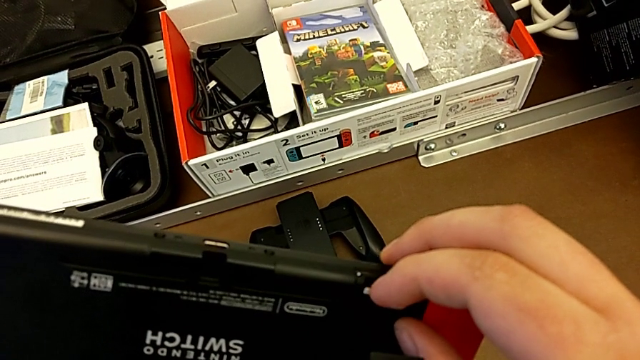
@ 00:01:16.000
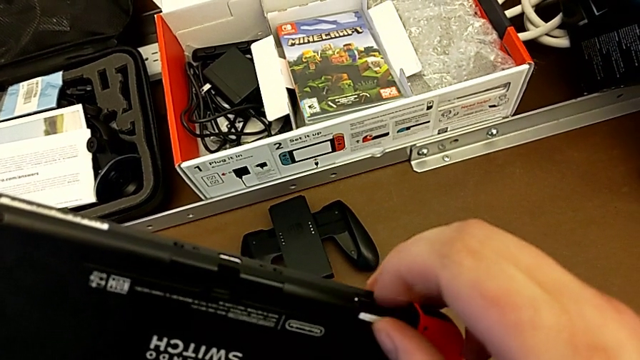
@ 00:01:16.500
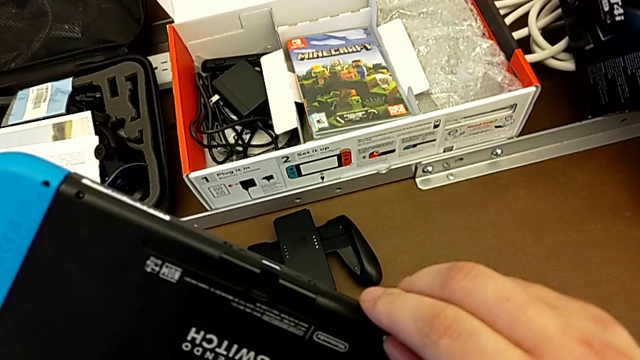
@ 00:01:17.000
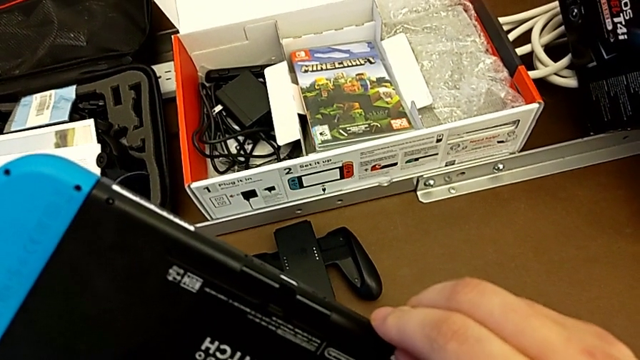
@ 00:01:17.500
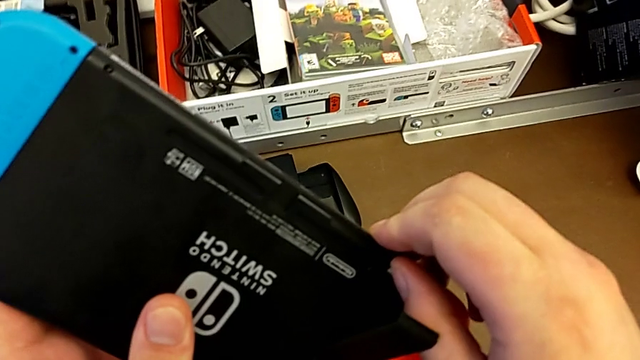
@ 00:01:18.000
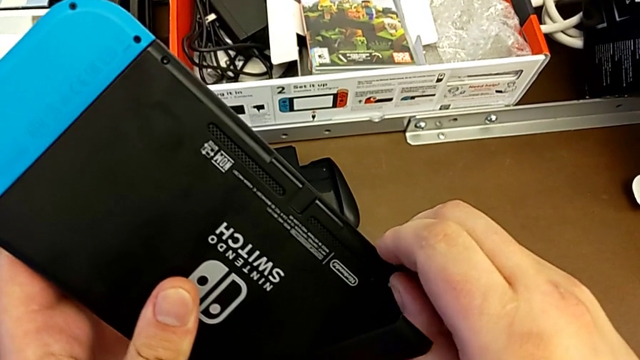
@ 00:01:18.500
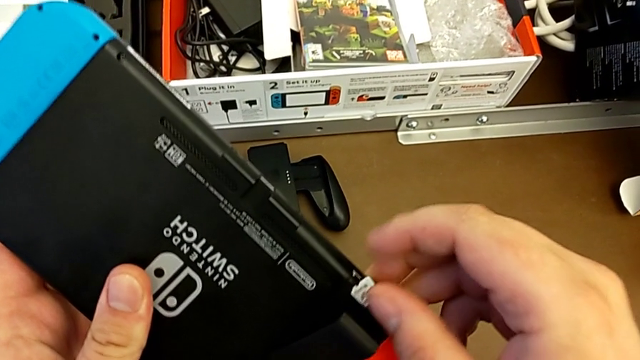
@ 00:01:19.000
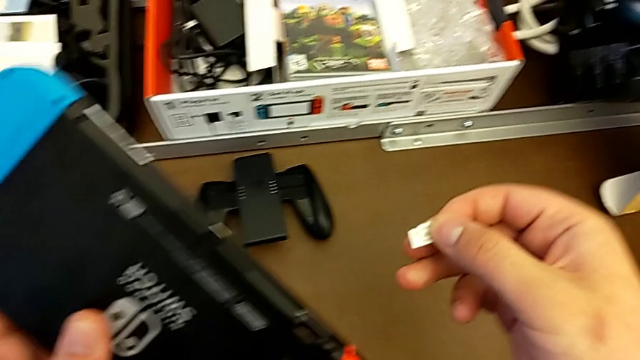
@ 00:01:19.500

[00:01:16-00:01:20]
The camera wearer is changing the SD card from the Nintendo Switch. They push the SD card and withdraw it.

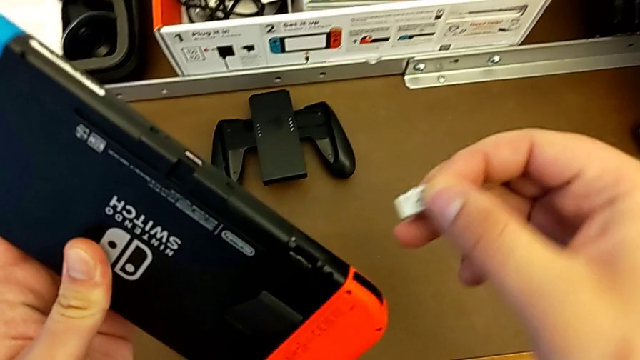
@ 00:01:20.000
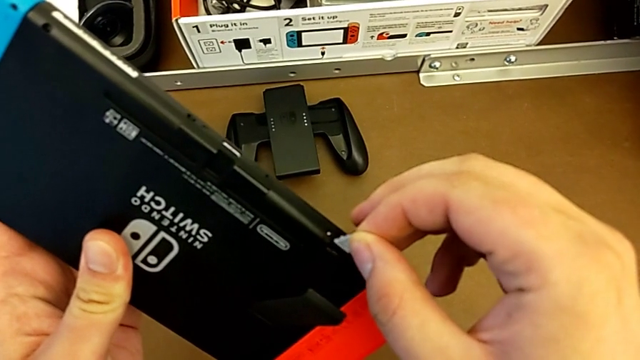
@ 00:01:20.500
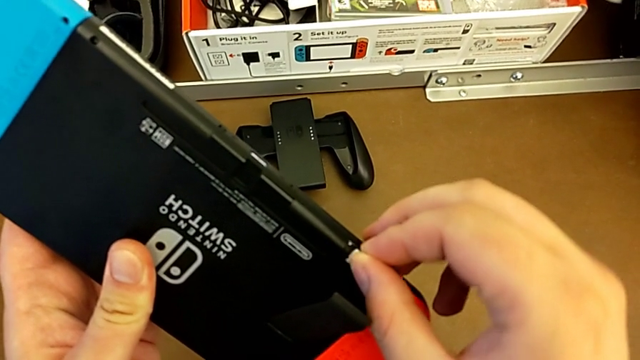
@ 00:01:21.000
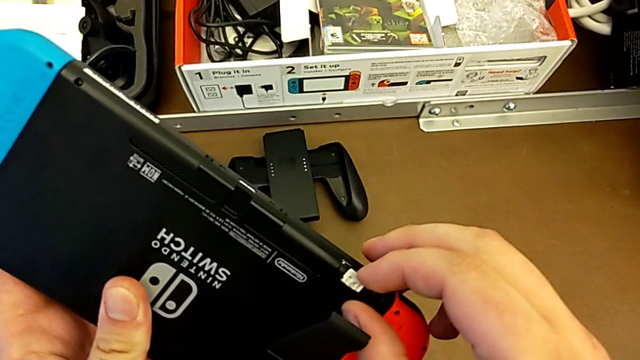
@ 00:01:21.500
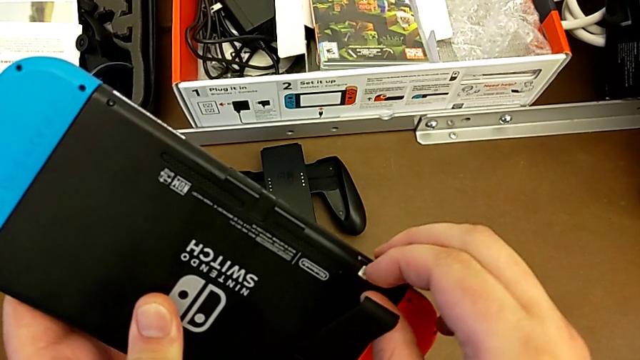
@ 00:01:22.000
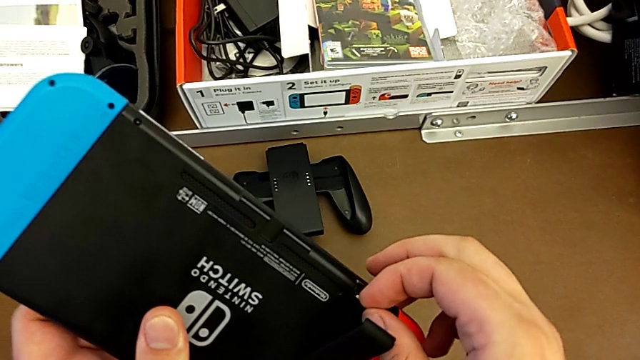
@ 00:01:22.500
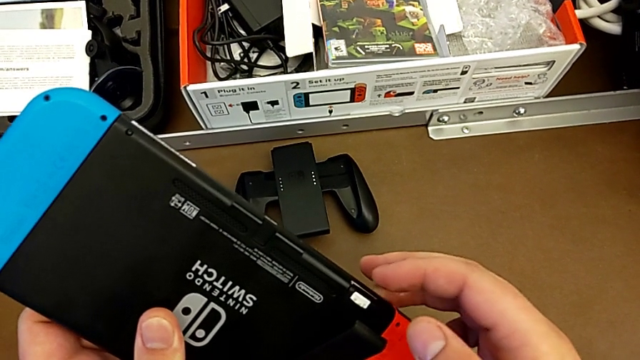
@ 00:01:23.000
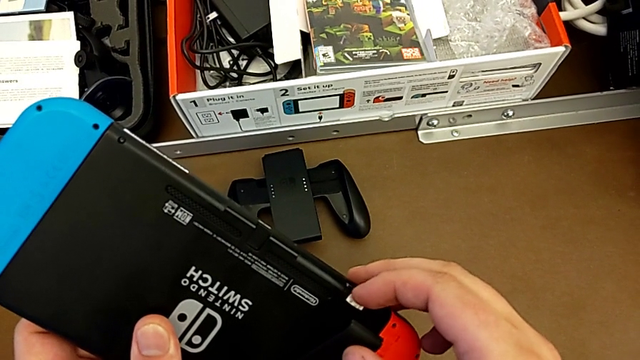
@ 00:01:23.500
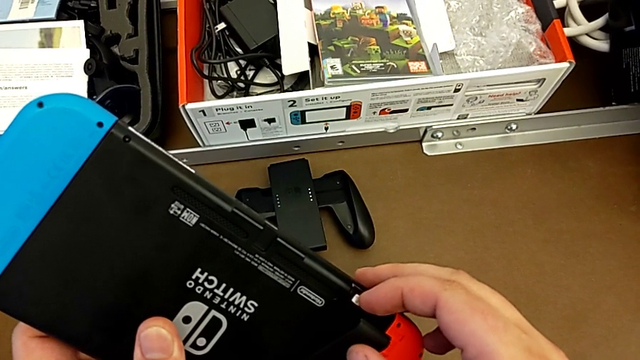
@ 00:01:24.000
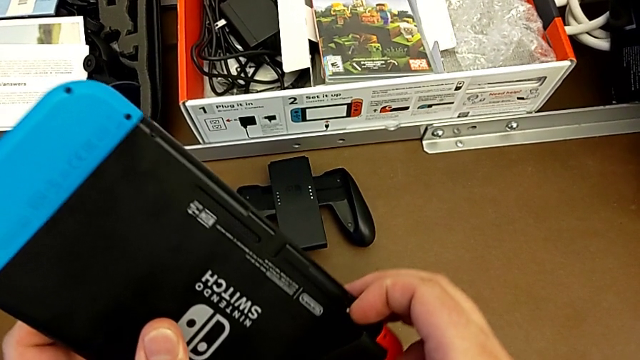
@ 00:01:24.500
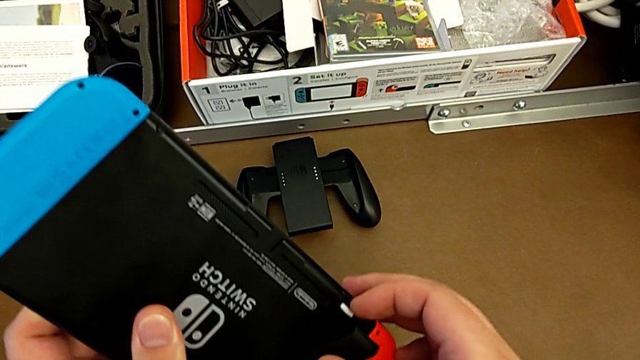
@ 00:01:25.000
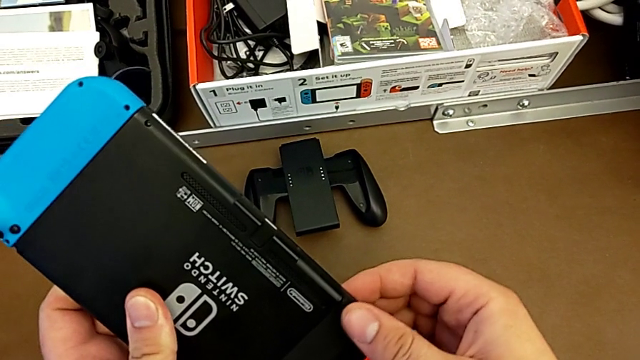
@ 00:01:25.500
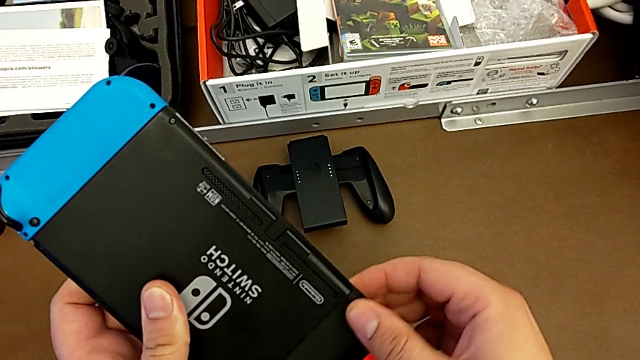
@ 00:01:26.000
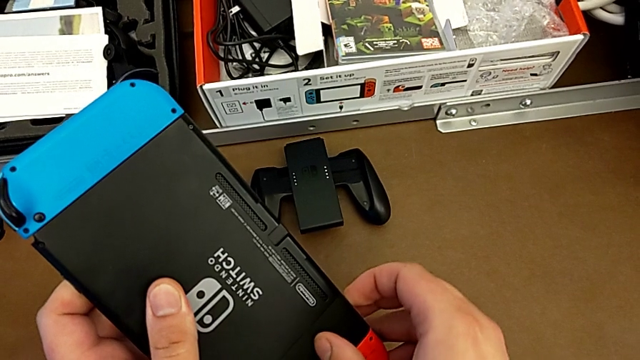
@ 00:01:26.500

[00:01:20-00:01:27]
The camera wearer inserts the SD card into the slot behind the kickstand. They insert the SD card, push it and close the kickstand.

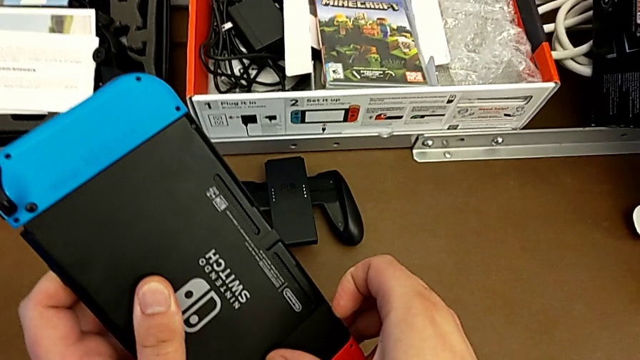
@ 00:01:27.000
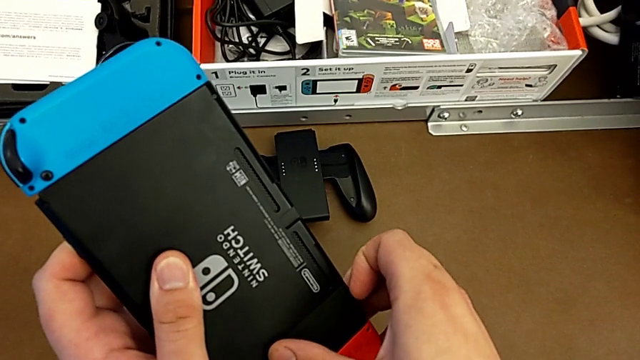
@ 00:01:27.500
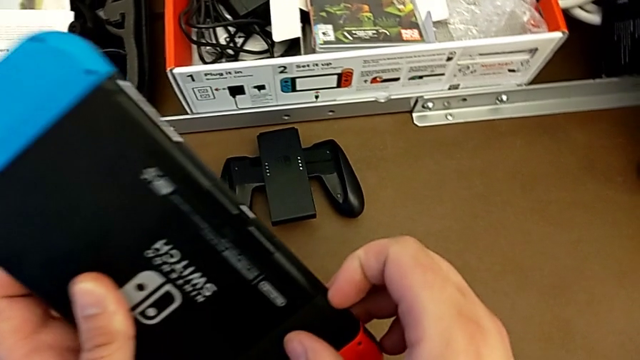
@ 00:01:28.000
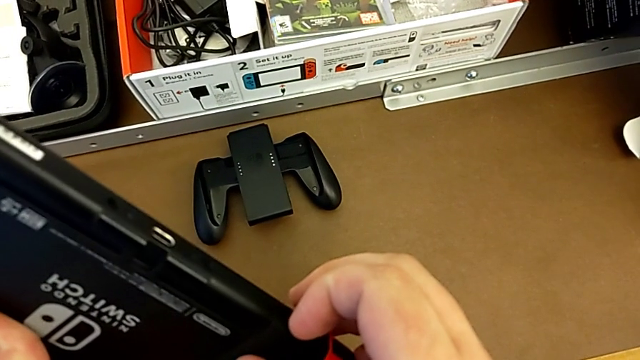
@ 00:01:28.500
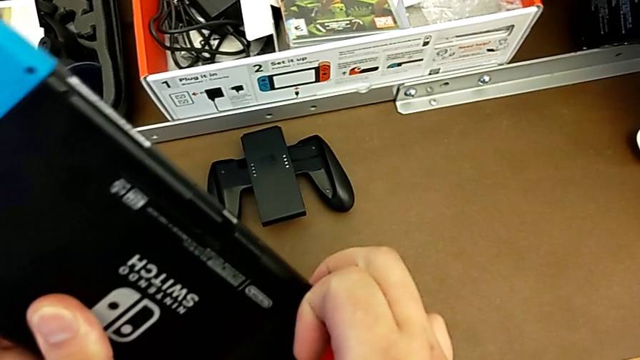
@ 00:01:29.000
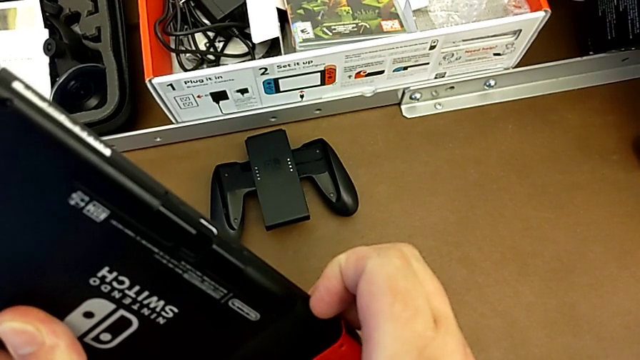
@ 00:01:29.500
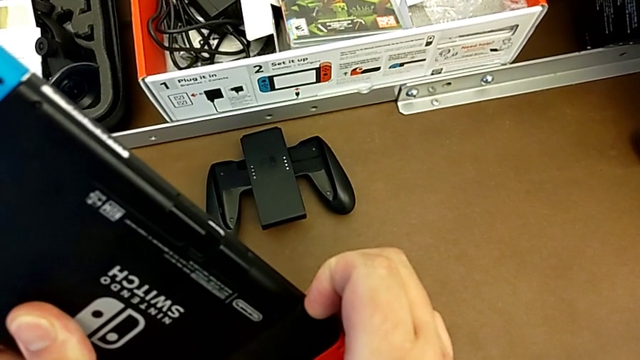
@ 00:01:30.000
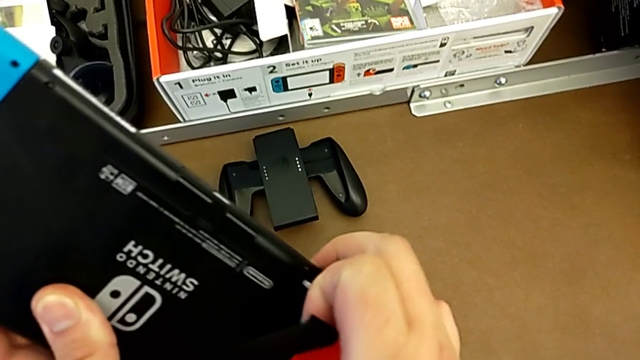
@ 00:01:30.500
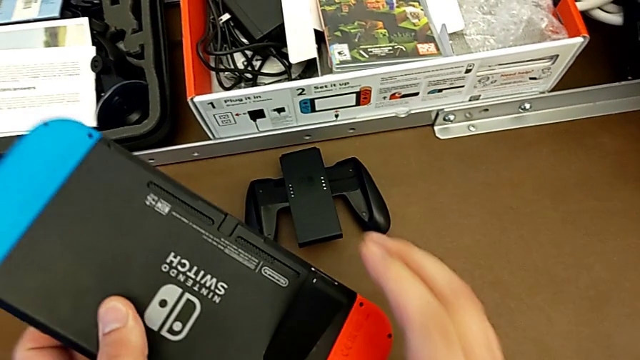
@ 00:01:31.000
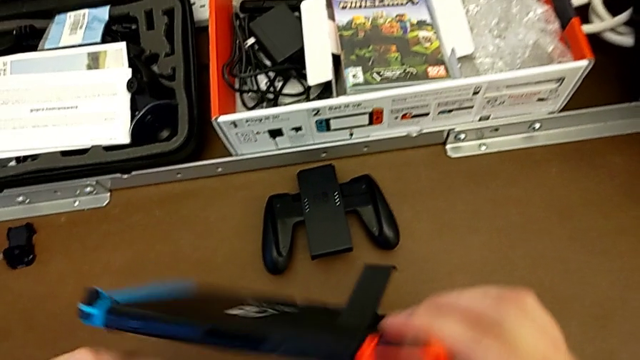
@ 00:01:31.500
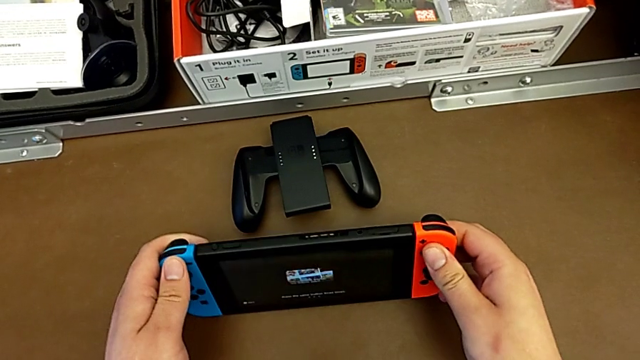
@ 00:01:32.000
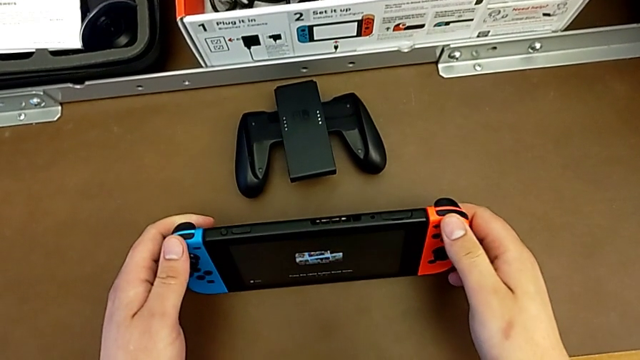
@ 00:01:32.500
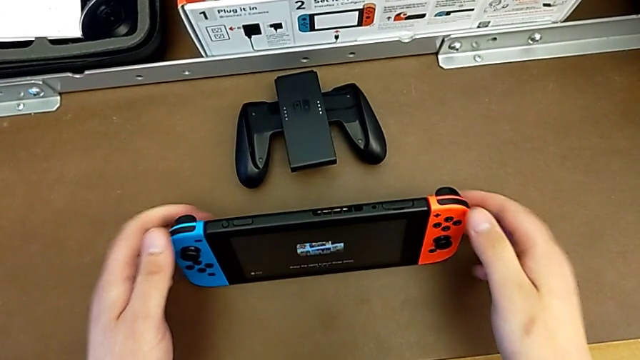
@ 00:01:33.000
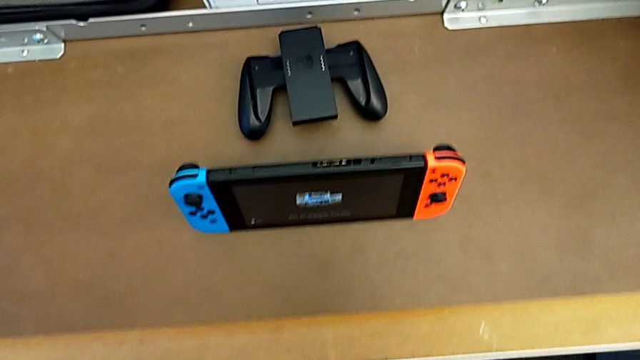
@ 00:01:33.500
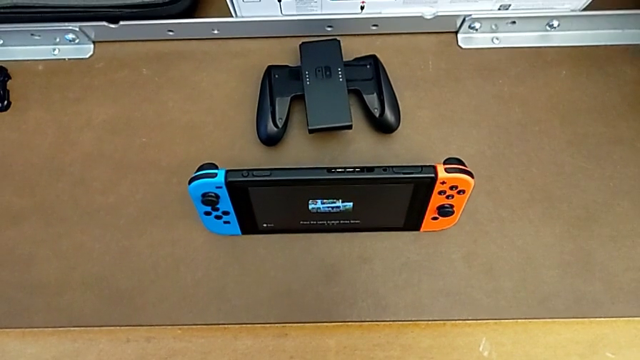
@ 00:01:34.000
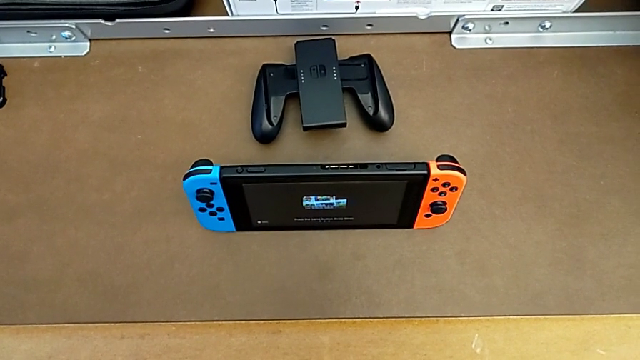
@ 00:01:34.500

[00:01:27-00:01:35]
The camera wearer puts the Nintendo Switch on its kickstand. They open the kickstand, turn the Nintendo Switch and begin to place it.

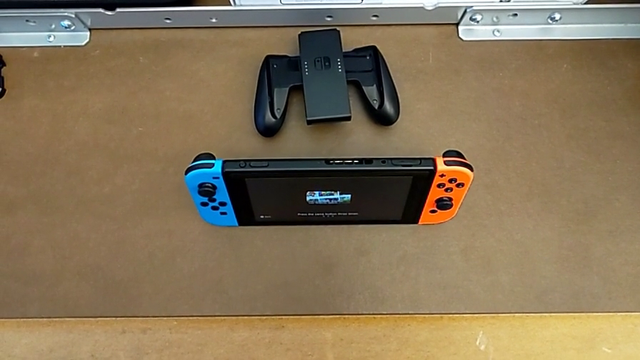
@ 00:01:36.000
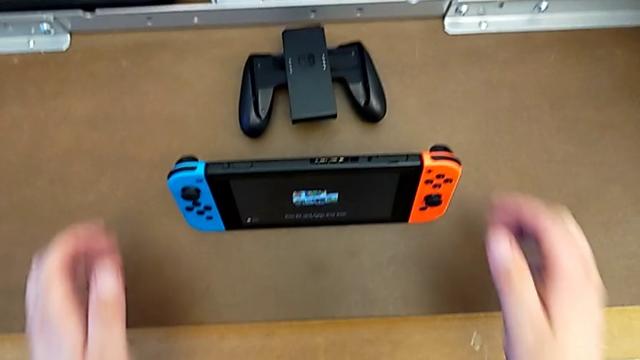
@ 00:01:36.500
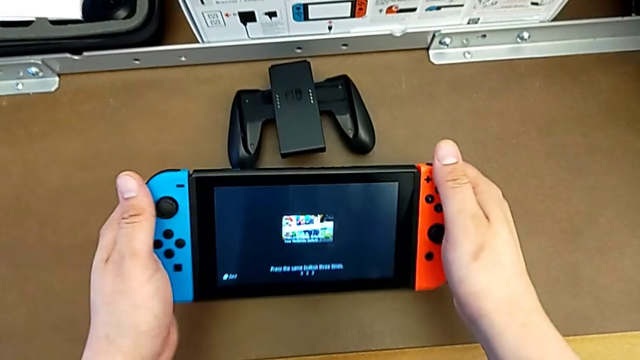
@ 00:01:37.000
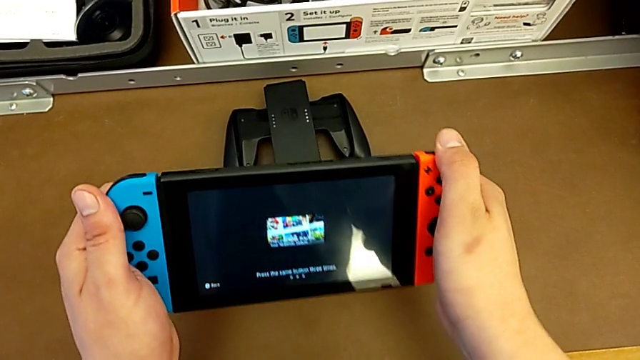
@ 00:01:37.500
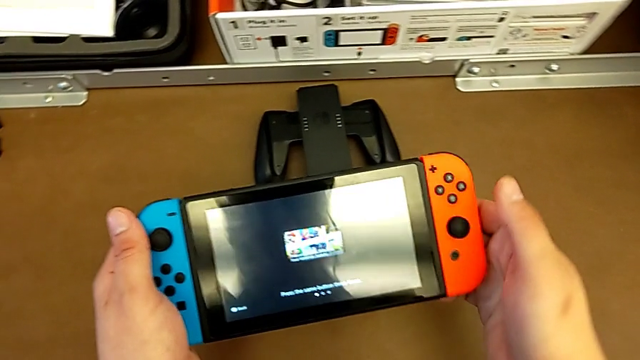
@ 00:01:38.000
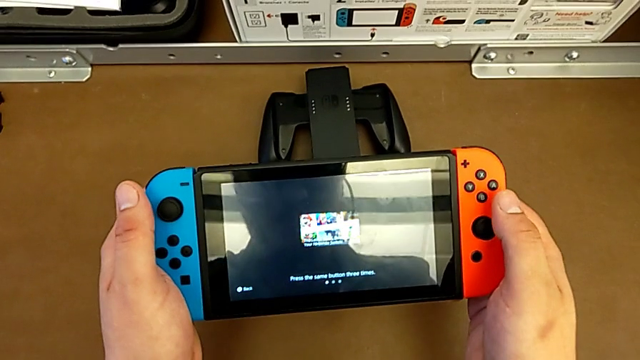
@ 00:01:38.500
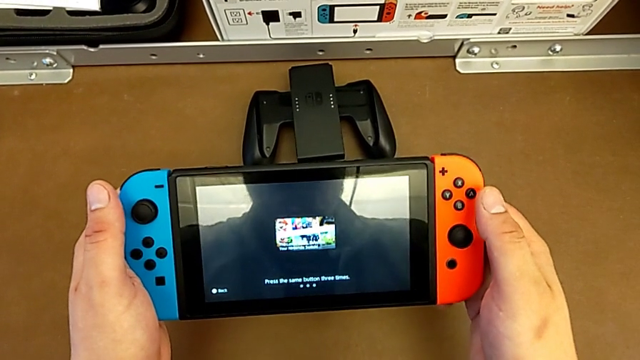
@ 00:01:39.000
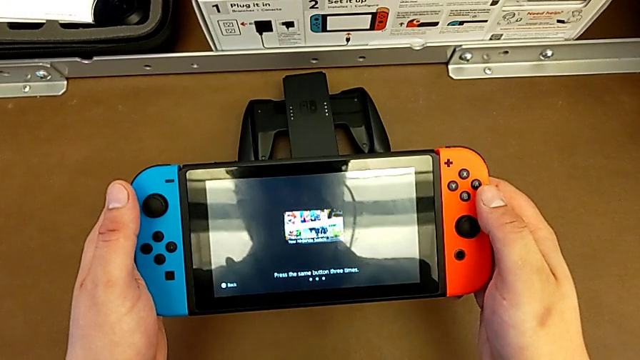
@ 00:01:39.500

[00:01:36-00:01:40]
The camera wearer is closing the kickstand from the Nintendo Switch. They grab the Nintendo Switch, close the kickstand and begin to hold the Nintendo Switch.
